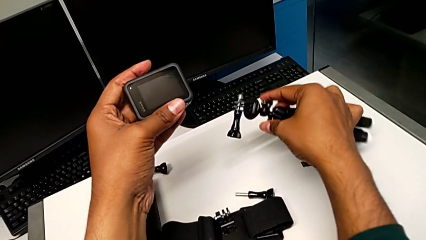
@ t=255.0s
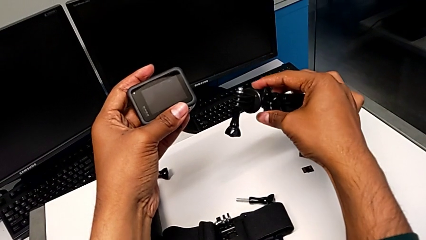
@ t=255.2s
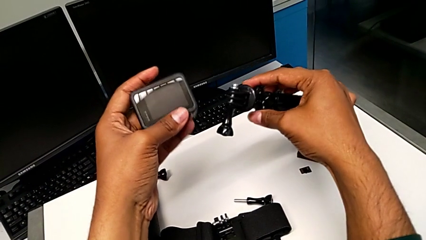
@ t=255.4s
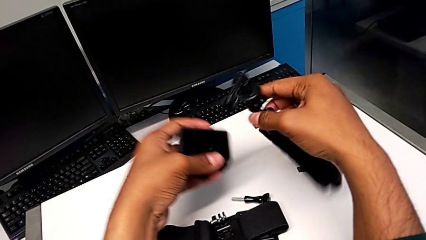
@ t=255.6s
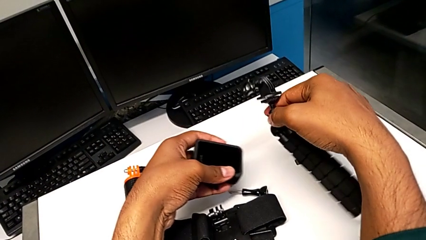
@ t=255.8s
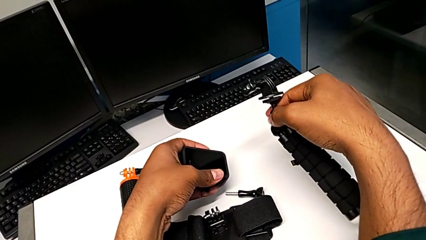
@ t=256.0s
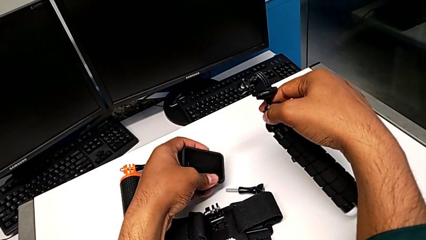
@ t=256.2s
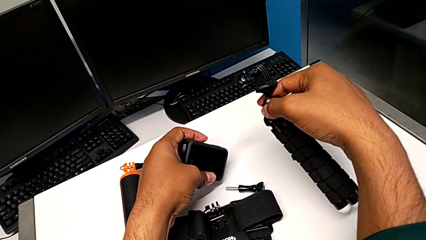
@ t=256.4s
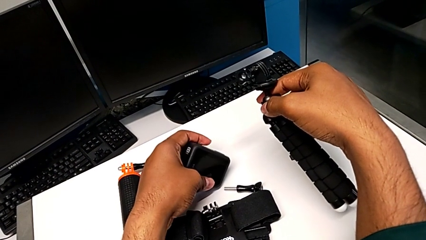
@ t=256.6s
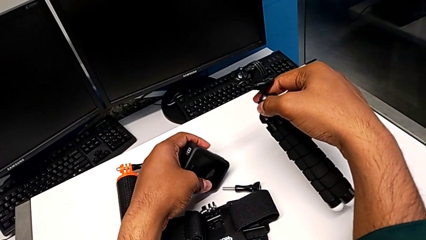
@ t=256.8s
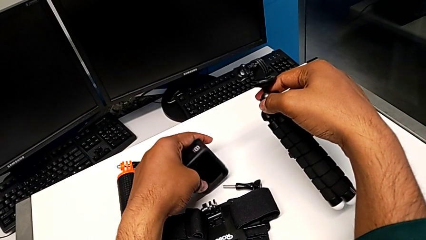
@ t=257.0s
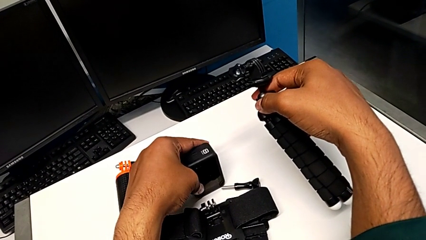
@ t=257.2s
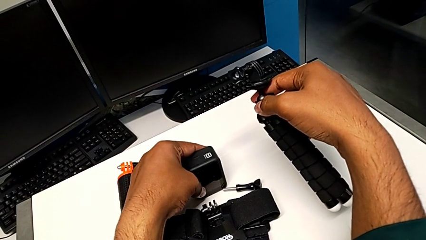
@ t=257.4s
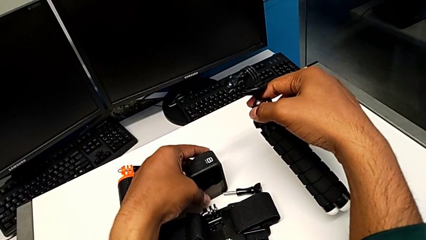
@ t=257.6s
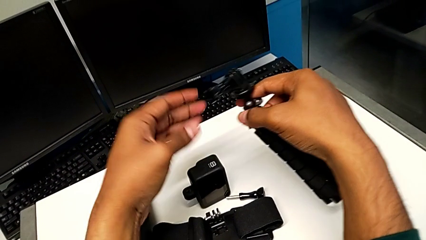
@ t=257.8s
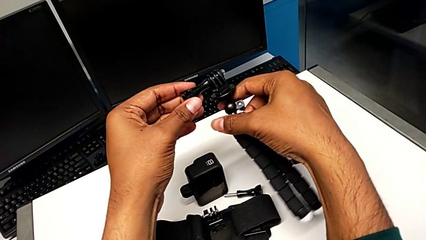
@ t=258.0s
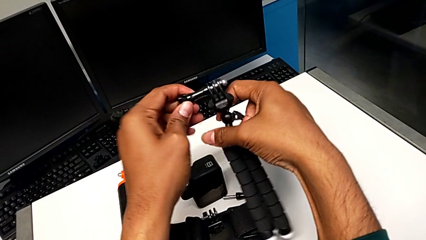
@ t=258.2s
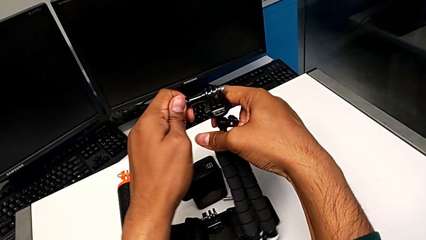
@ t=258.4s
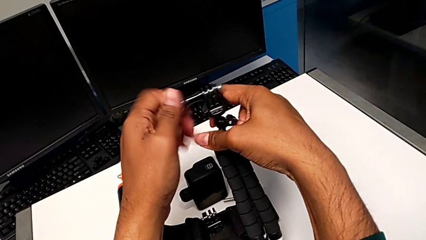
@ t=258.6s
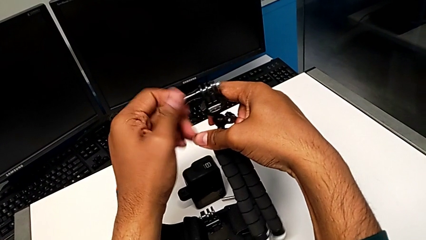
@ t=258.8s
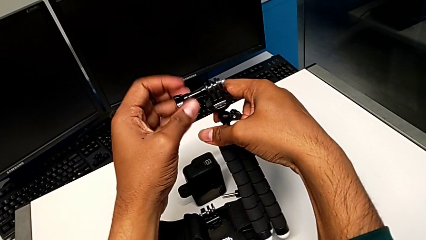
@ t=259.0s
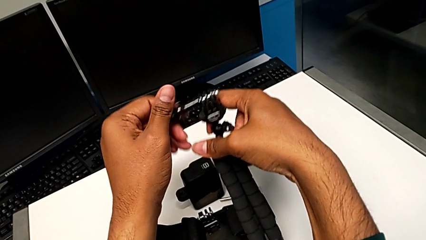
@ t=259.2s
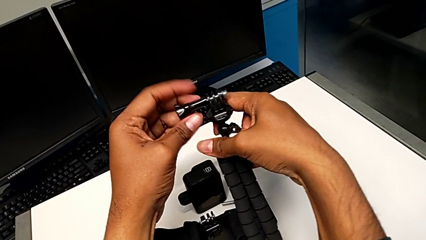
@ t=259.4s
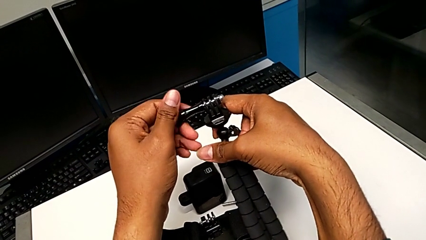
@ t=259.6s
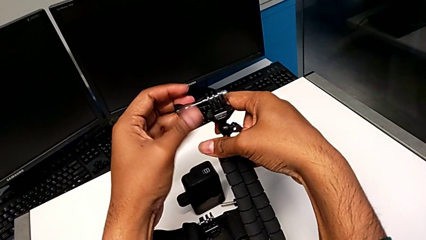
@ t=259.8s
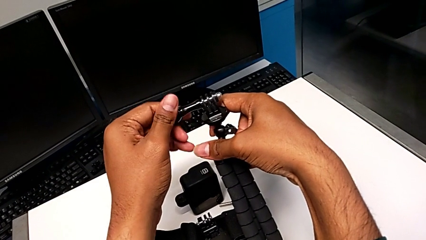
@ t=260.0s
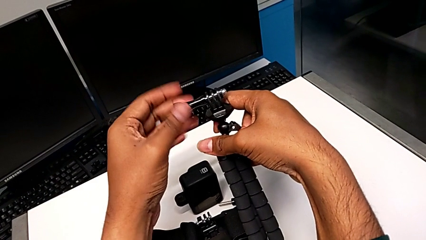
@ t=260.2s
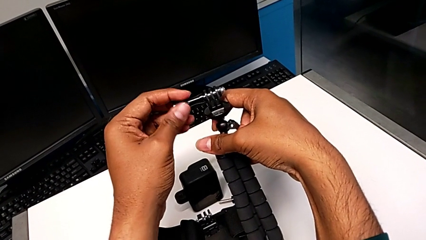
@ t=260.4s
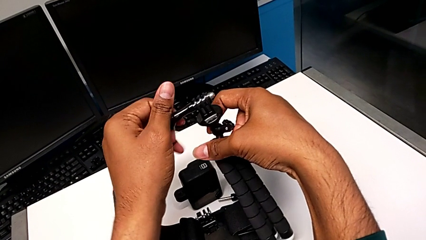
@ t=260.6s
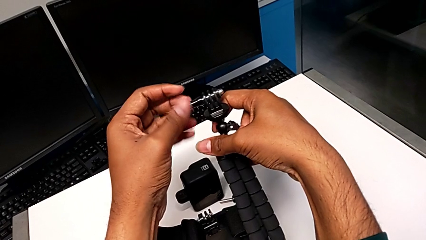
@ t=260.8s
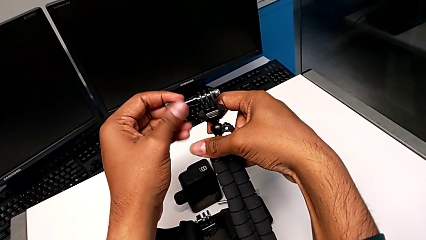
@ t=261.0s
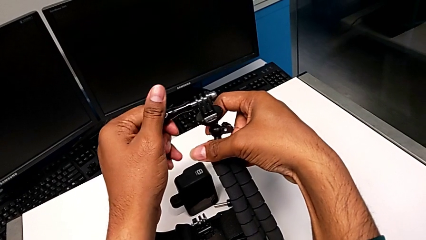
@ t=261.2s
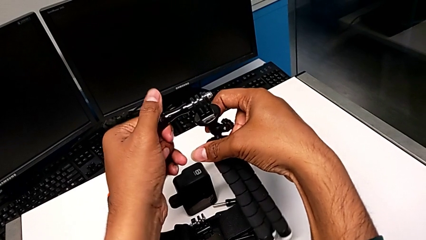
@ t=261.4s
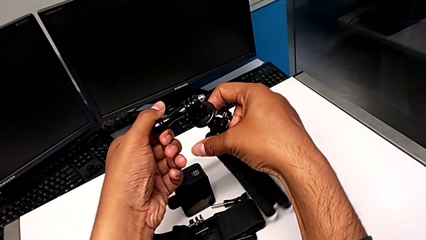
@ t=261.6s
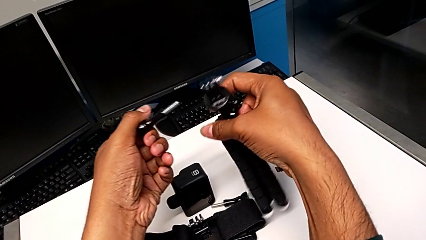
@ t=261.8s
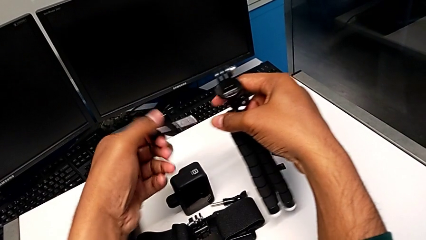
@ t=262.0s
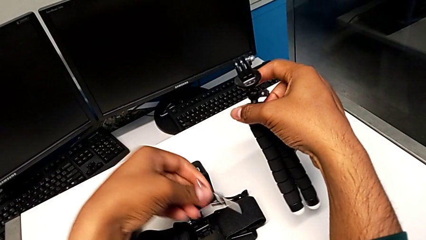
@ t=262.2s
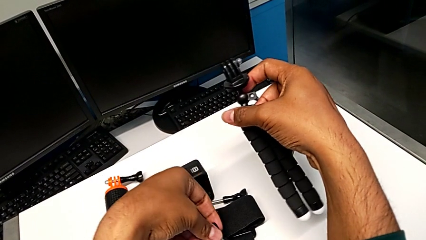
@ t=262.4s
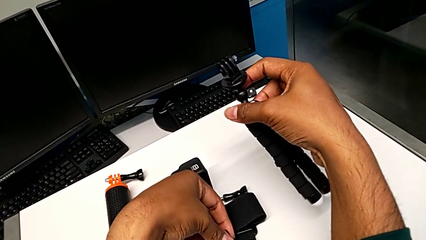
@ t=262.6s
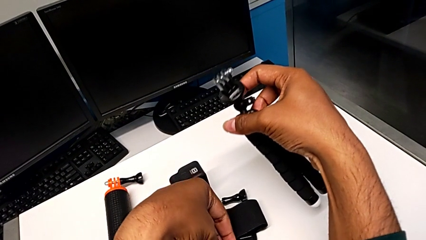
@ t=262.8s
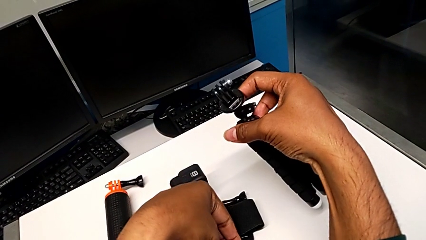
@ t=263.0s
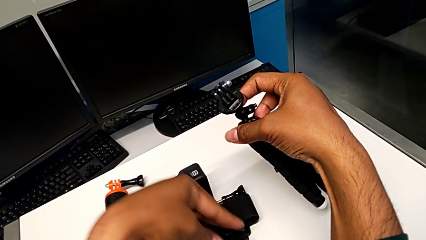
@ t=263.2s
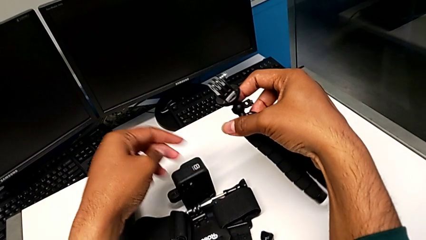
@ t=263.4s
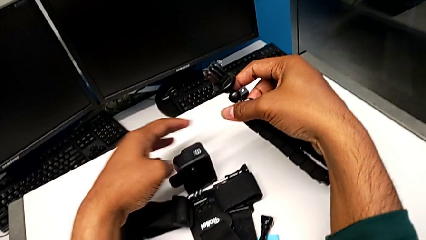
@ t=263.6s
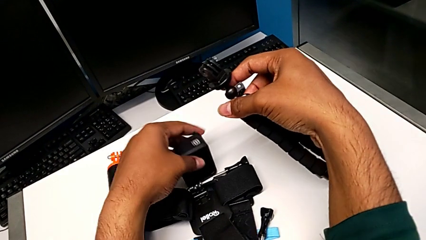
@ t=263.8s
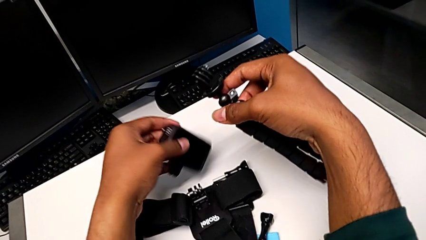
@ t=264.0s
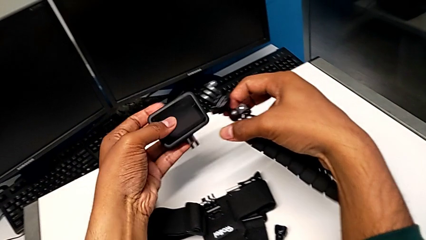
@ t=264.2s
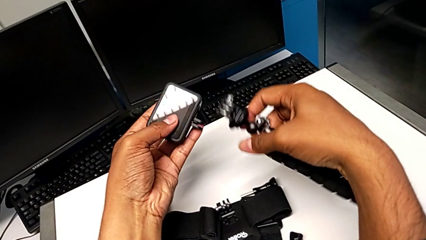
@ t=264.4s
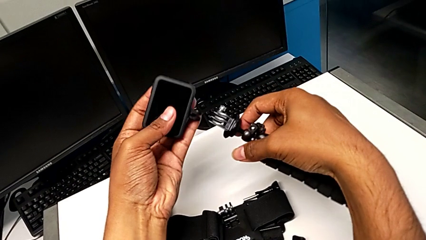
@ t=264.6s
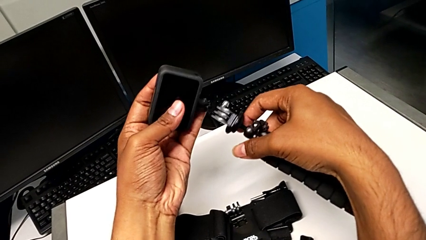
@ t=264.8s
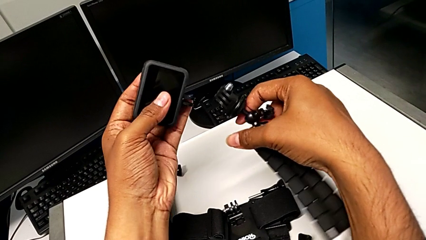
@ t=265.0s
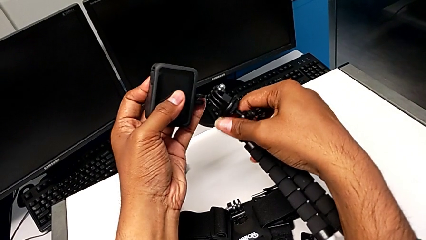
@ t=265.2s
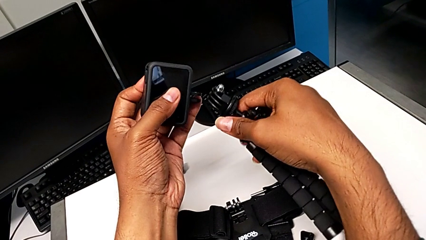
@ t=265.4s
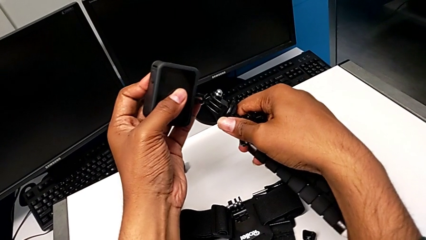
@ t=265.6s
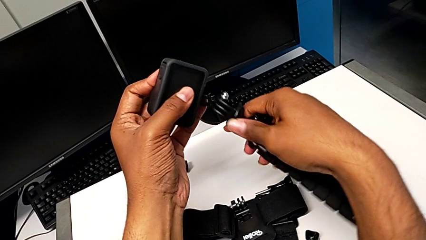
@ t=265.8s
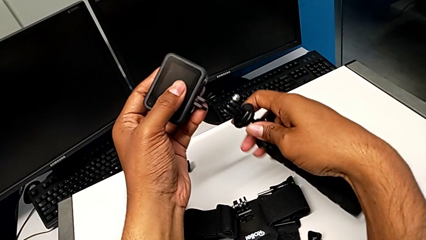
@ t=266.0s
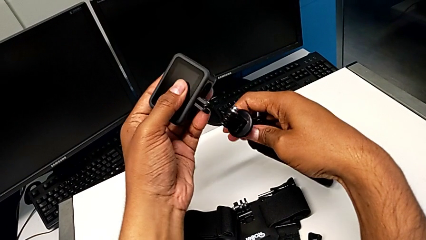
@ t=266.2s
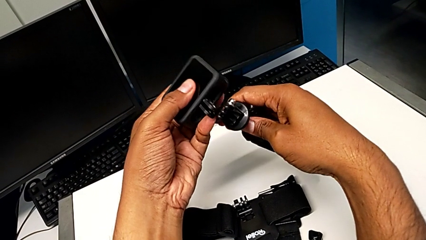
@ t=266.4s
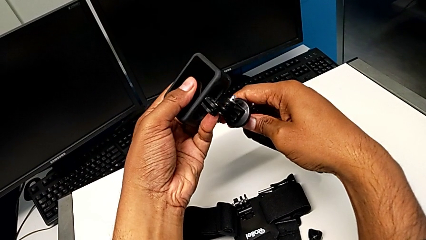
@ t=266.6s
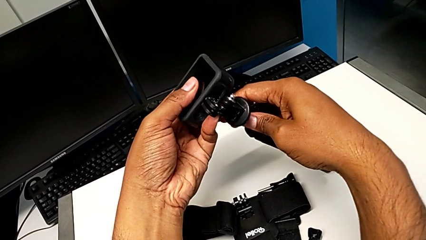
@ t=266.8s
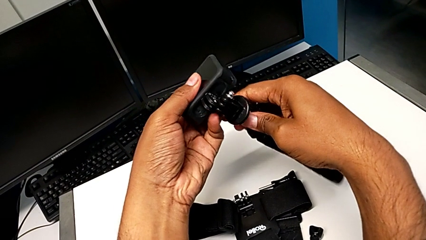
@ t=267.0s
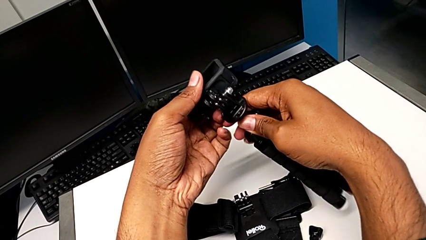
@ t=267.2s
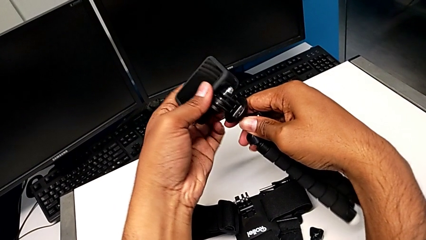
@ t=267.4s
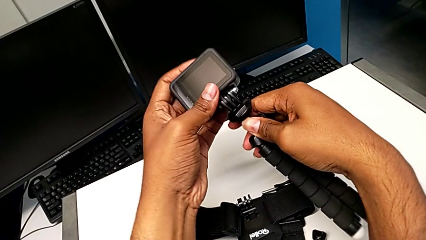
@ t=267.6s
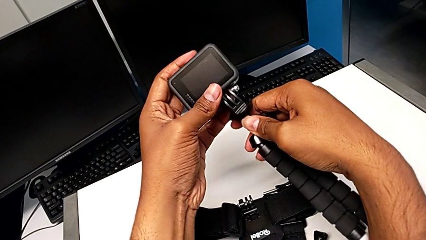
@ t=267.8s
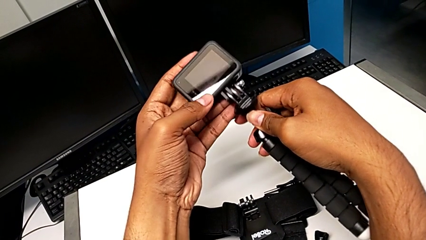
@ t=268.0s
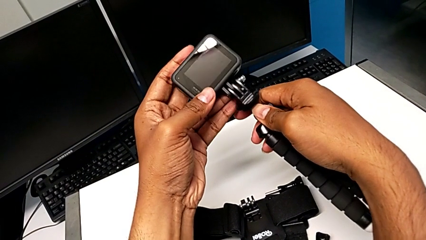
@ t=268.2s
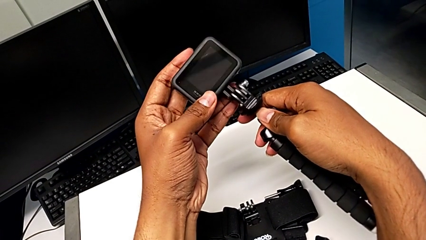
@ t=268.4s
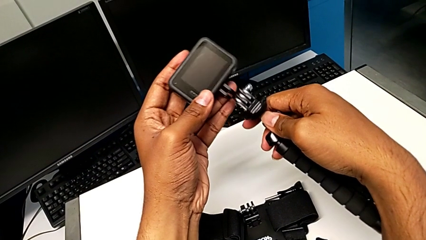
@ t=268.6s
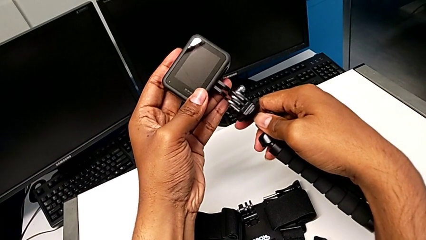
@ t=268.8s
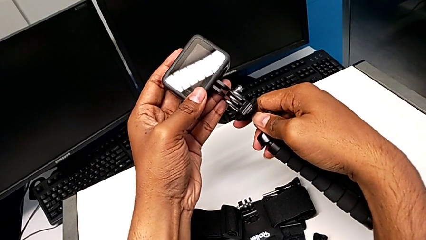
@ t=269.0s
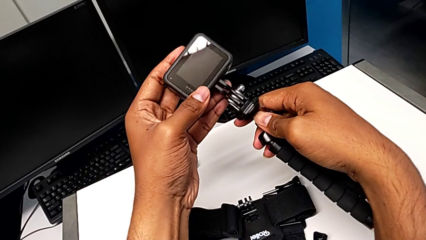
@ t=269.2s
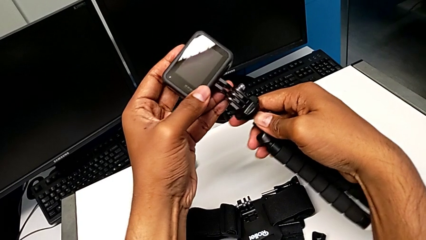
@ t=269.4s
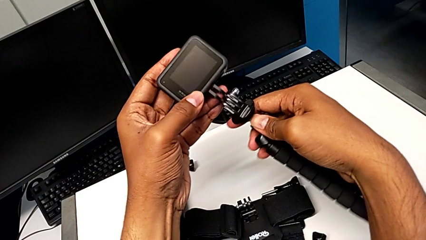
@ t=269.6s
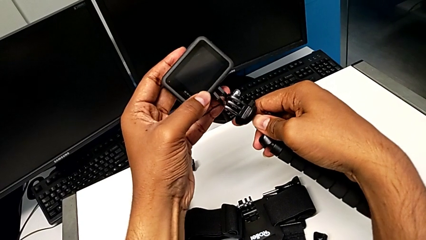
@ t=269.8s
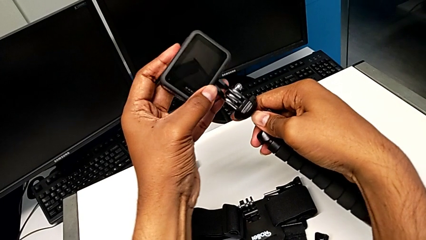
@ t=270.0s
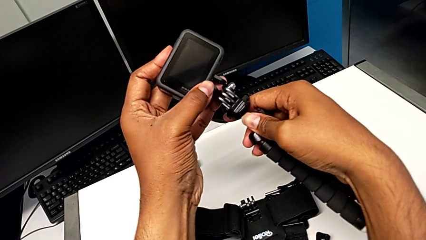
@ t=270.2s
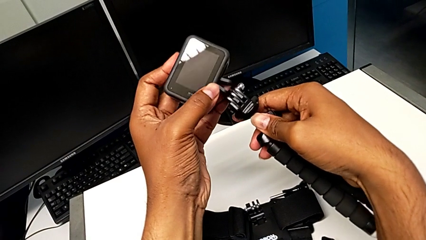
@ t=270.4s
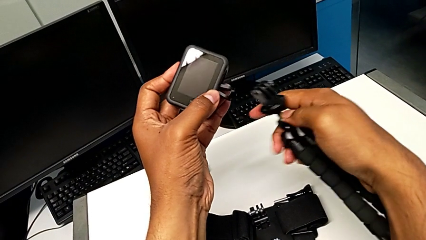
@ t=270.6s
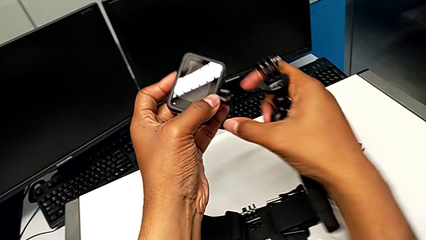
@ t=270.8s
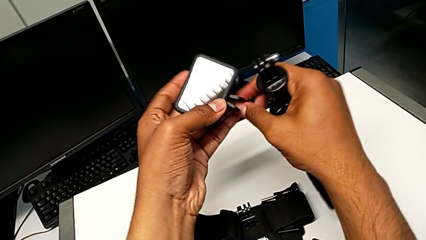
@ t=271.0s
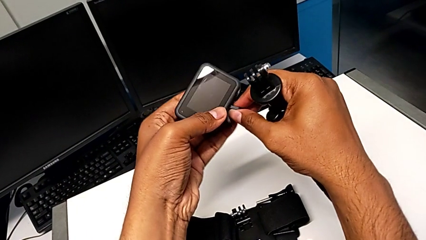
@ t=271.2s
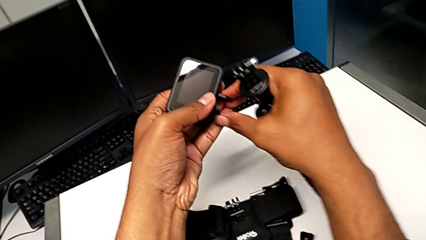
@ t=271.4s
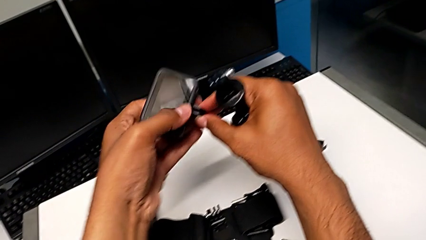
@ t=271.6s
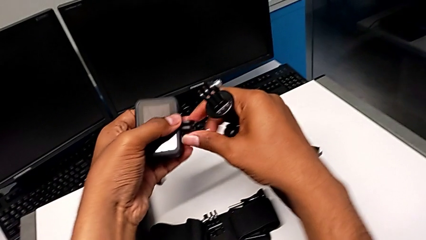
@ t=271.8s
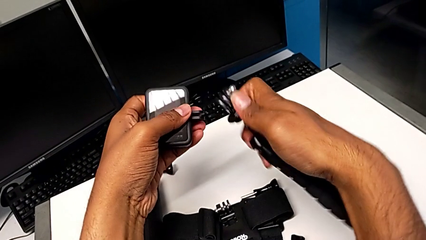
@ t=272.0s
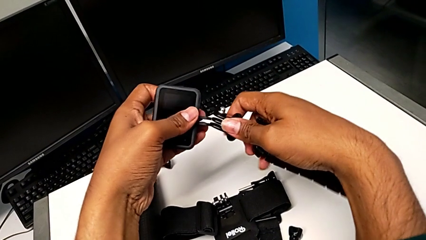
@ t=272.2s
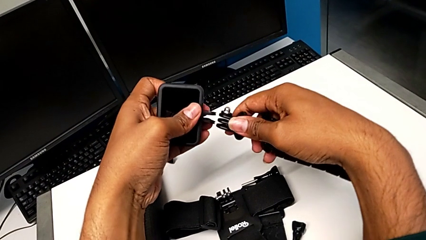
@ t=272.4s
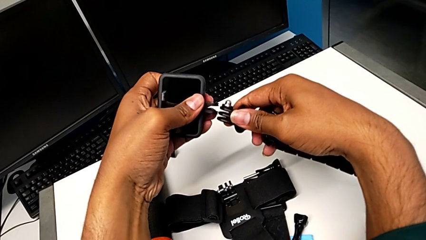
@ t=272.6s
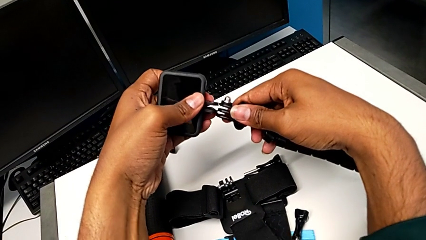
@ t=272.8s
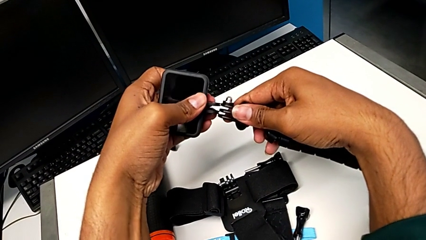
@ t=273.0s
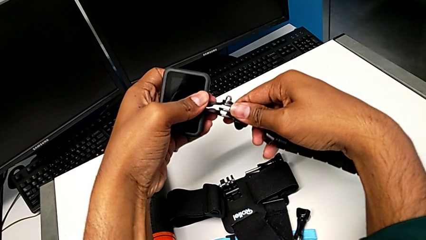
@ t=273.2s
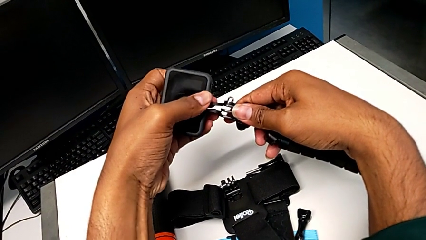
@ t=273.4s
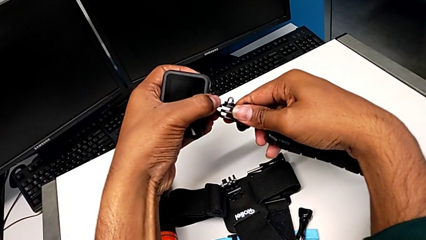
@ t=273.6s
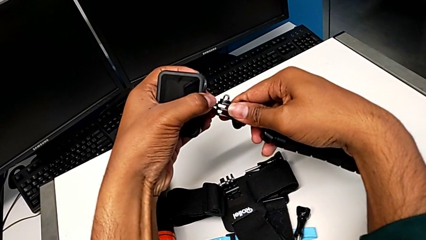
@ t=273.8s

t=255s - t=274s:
The camera wearer is attaching the GoPro to the tripod. They drop the GoPro, unscrew the screw, drop it, grab the GoPro, place it, pull the mounting peg and place the GoPro.
